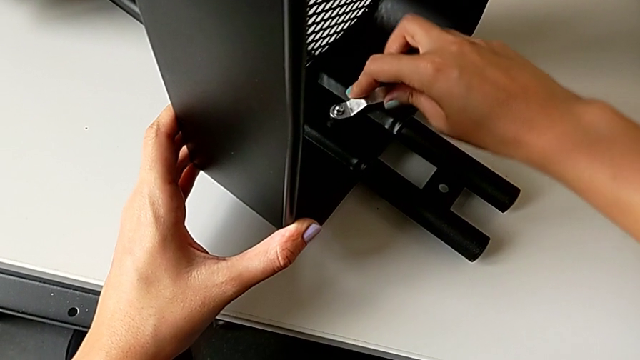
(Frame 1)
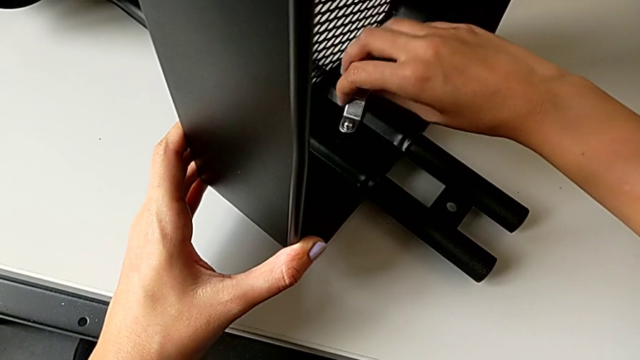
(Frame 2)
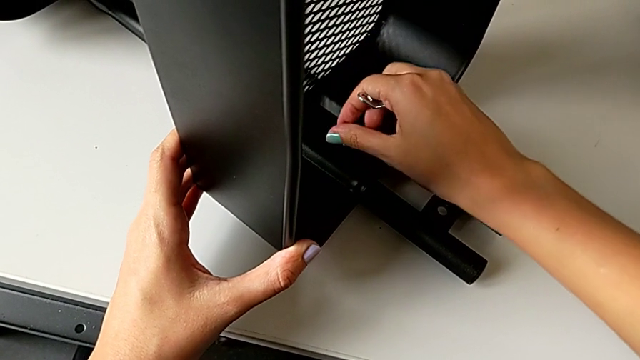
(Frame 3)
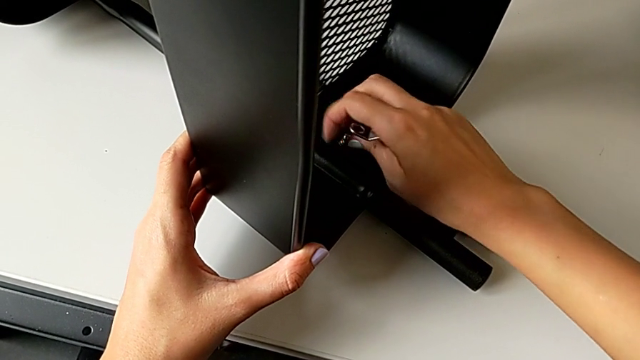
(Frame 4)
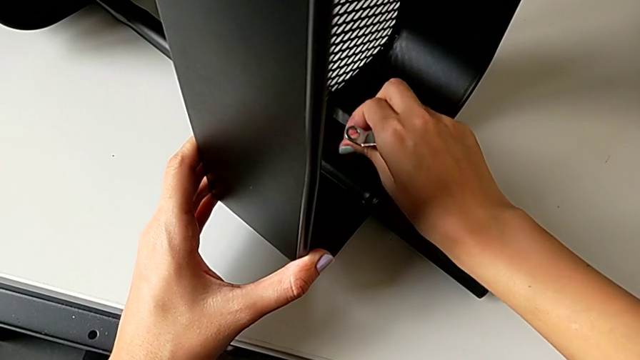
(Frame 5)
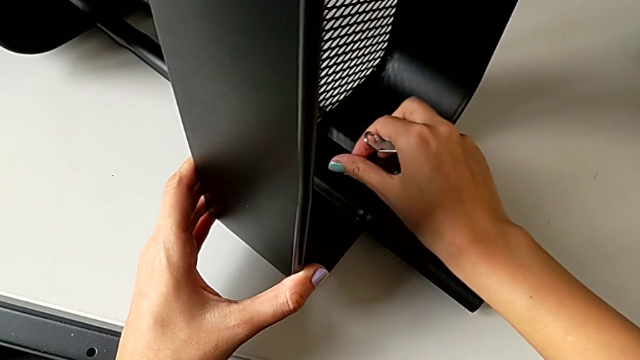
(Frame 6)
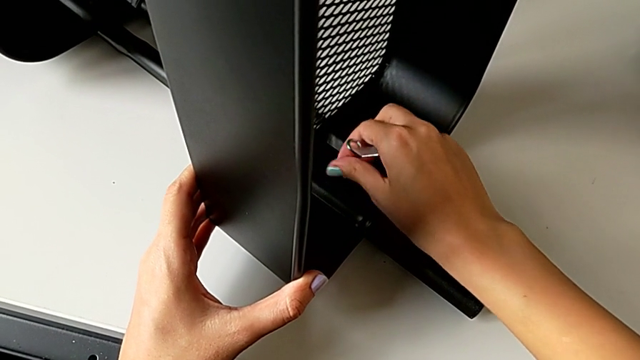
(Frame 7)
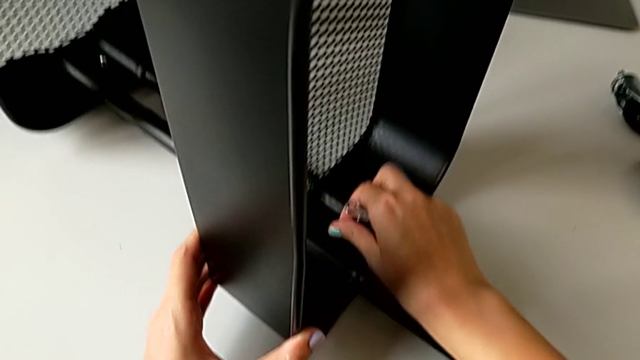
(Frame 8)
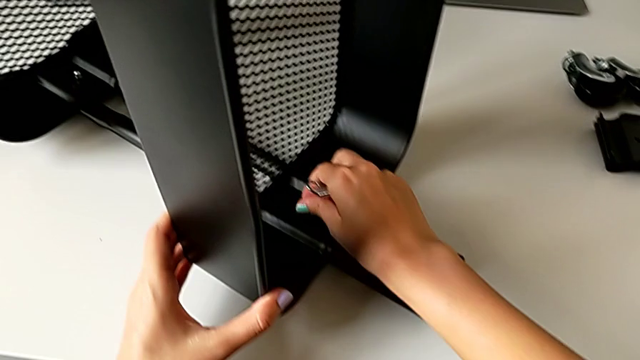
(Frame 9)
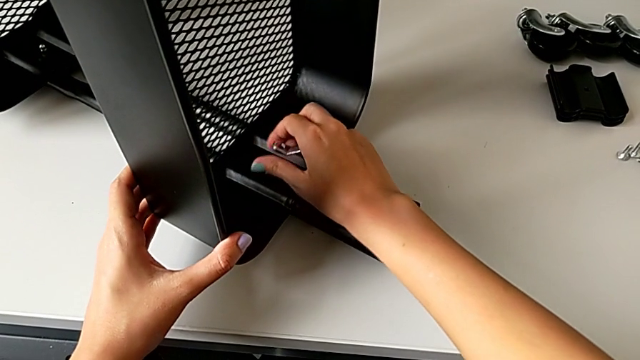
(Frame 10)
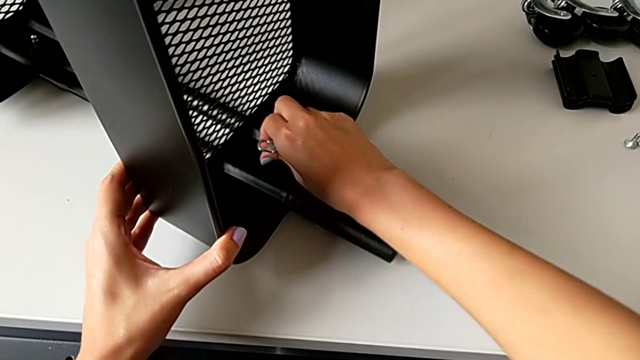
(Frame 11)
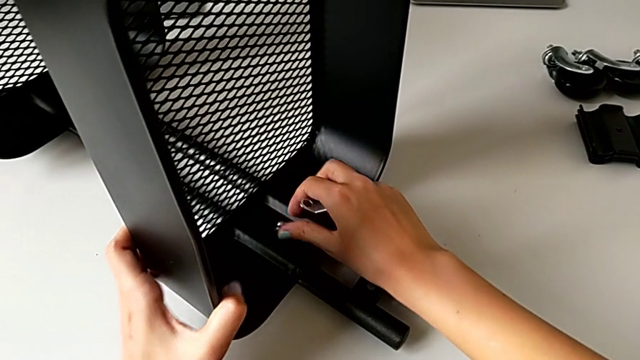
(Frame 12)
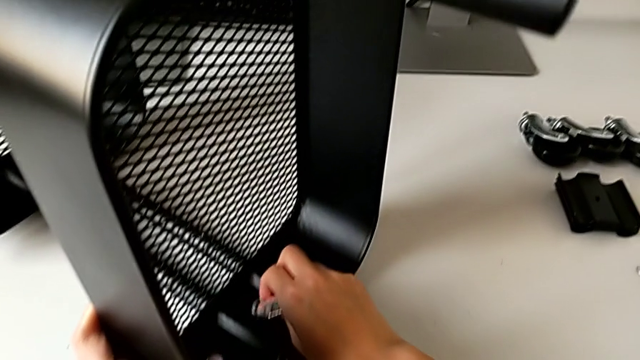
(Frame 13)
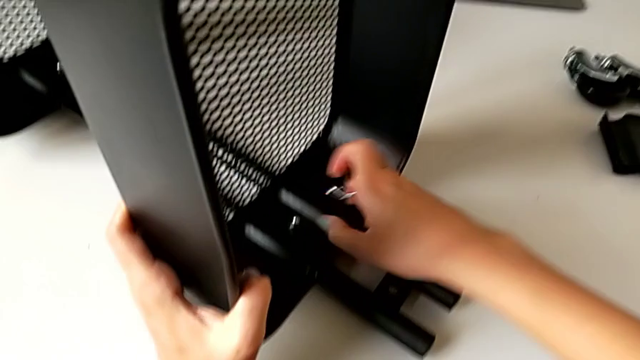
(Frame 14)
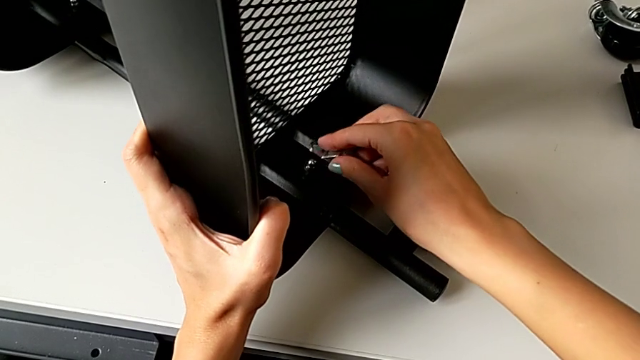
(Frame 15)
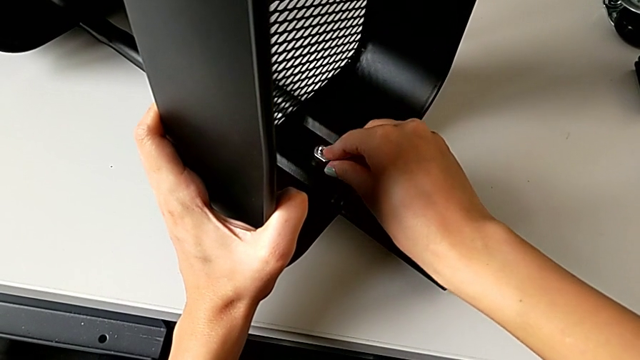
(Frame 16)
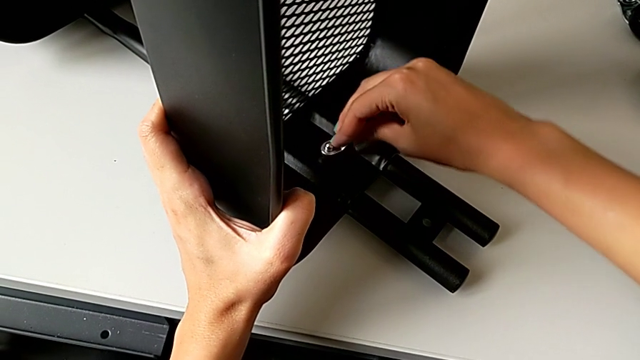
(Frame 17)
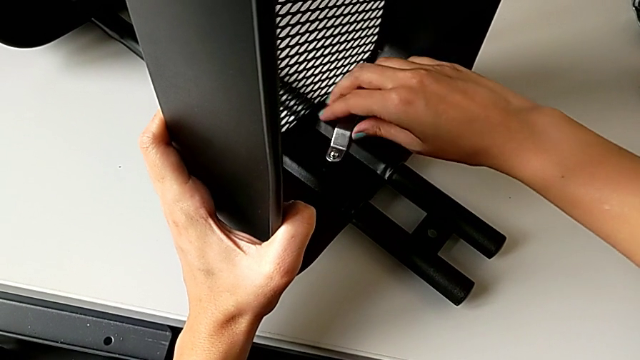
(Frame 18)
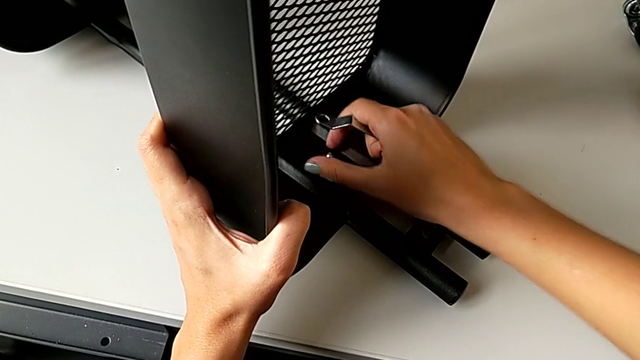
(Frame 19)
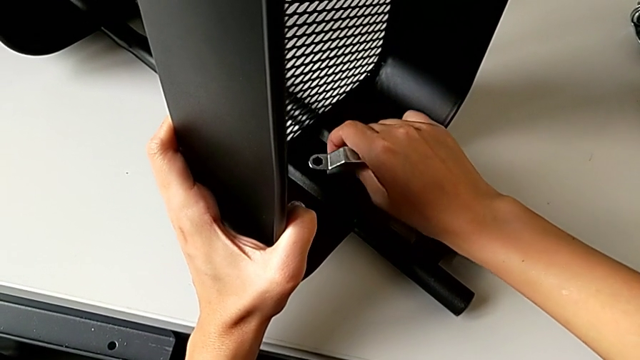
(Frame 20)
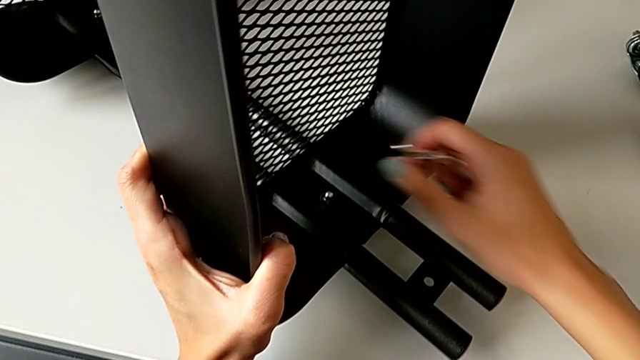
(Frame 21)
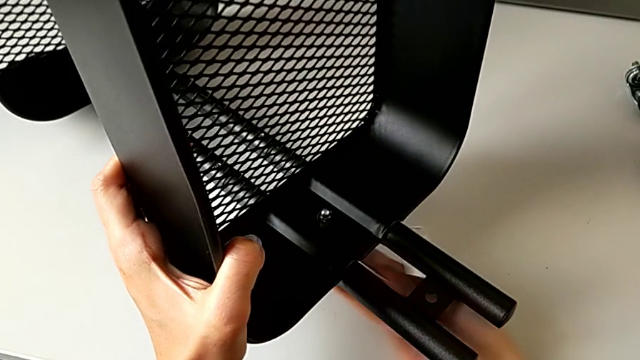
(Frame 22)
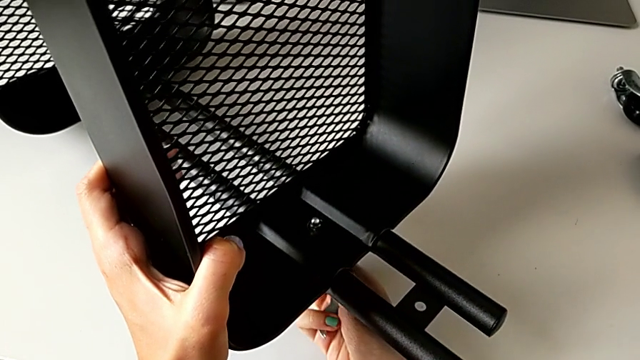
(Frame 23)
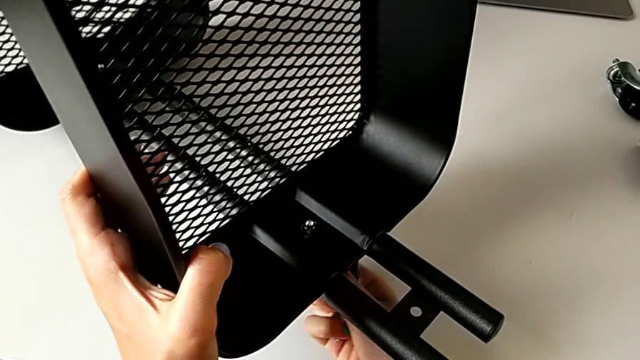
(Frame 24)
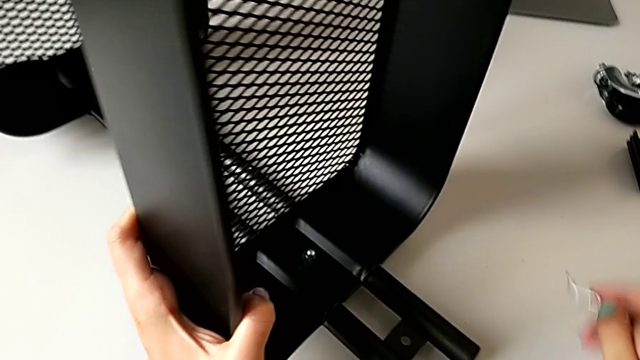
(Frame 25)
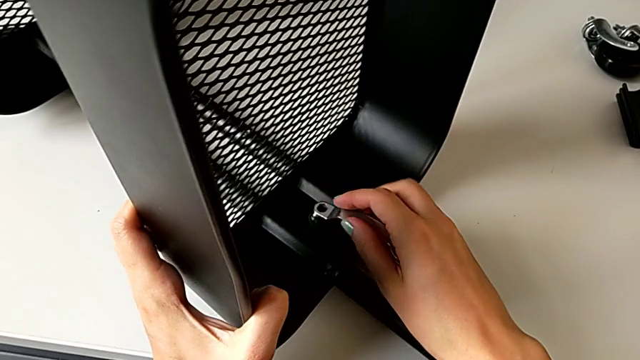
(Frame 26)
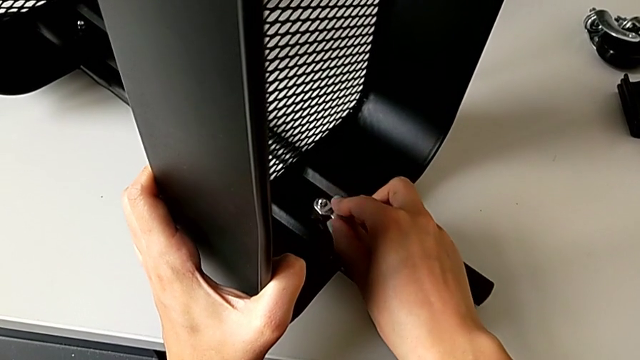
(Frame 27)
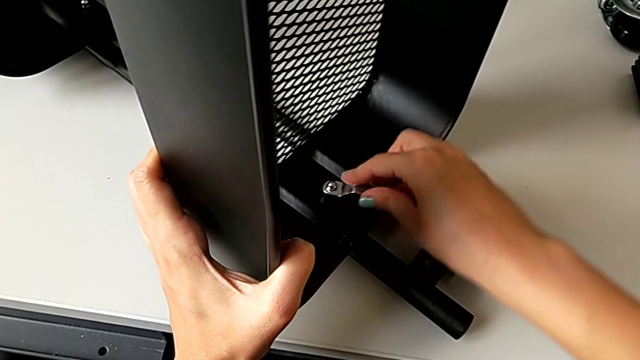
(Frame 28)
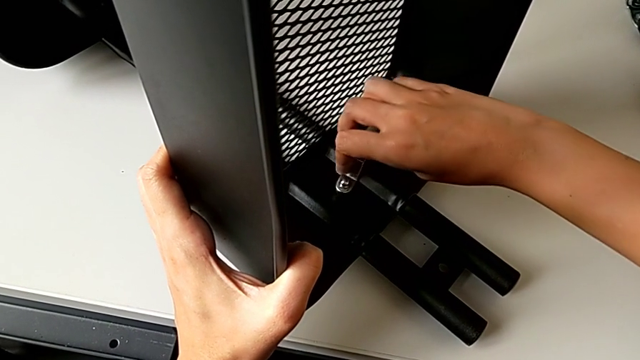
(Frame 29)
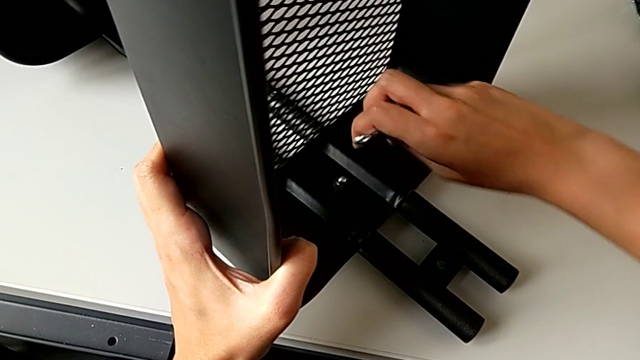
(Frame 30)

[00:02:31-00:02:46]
The camera wearer is disassembling the tray in the middle. They keep unscrewing the third hex nut.

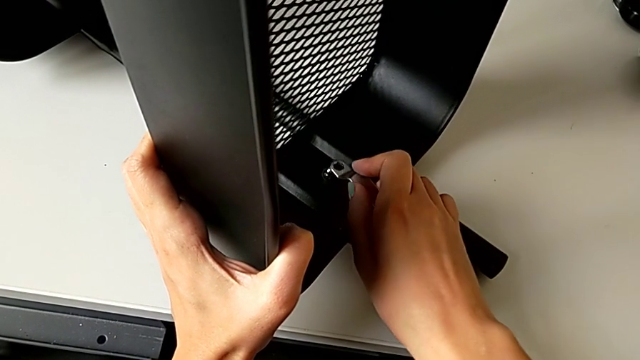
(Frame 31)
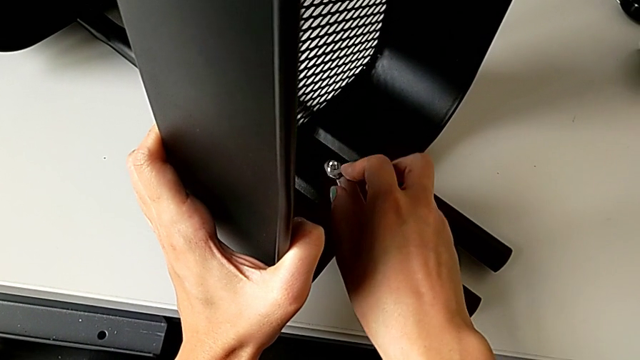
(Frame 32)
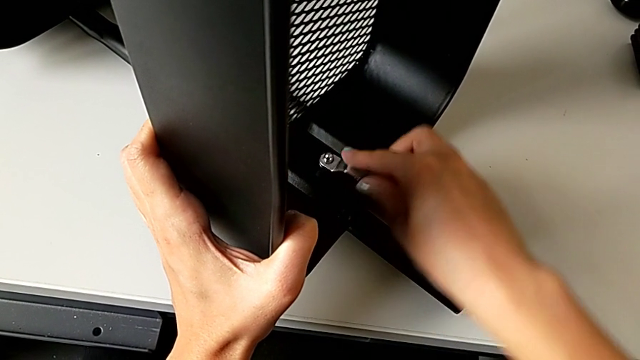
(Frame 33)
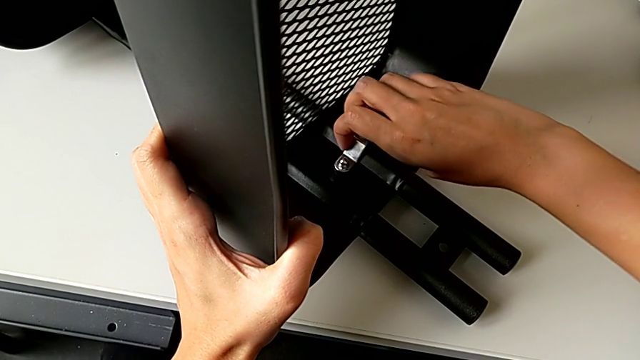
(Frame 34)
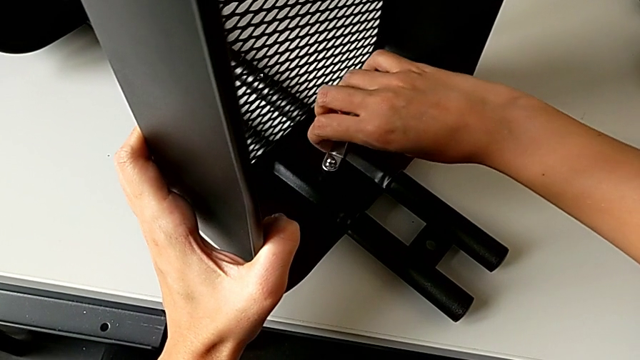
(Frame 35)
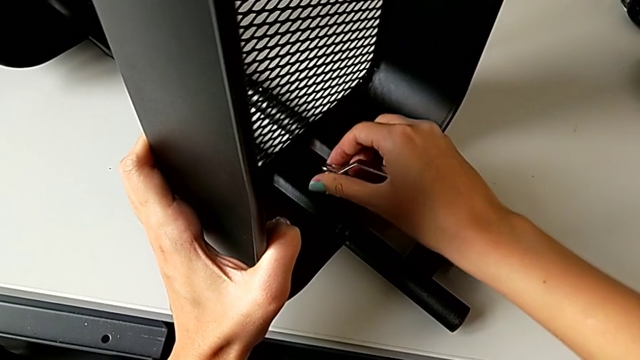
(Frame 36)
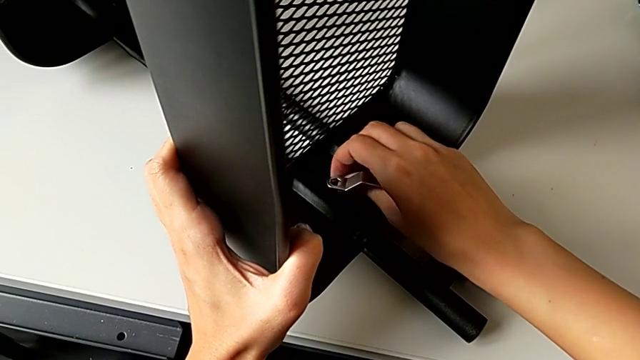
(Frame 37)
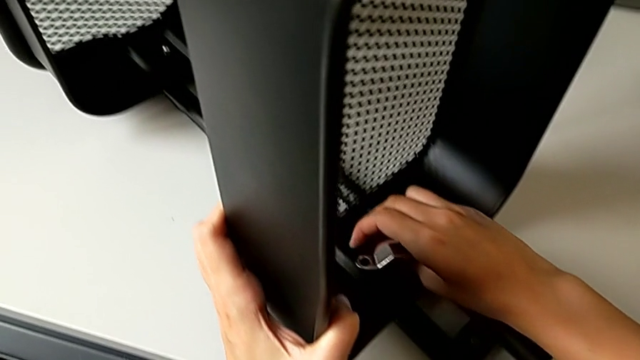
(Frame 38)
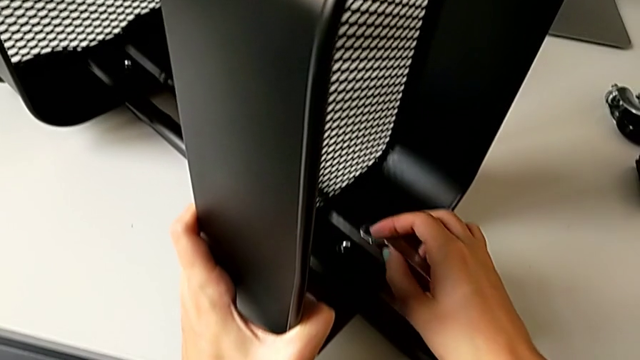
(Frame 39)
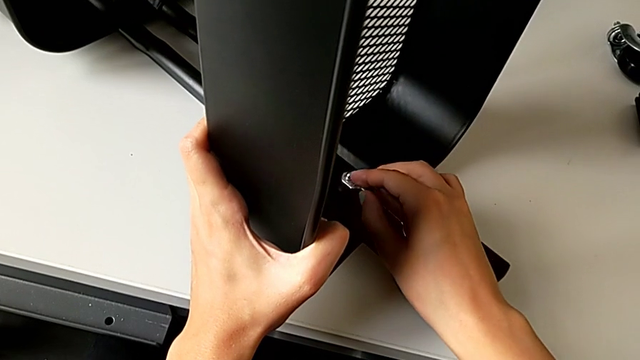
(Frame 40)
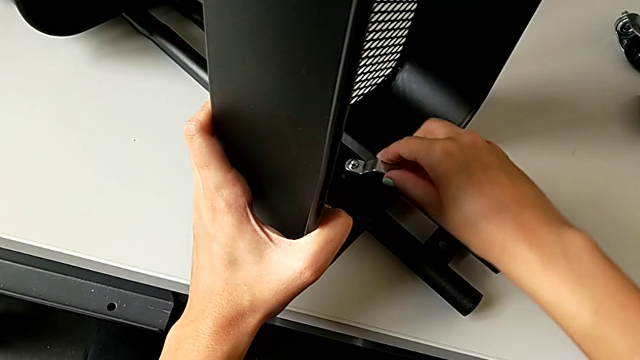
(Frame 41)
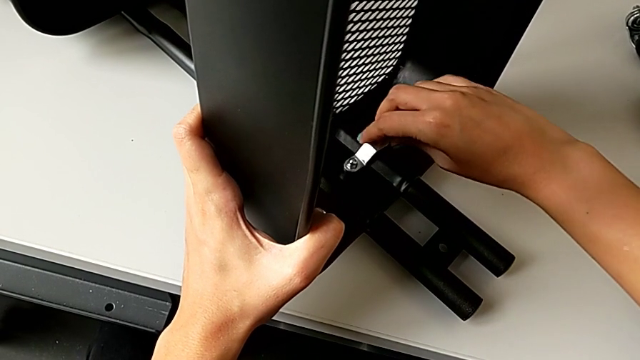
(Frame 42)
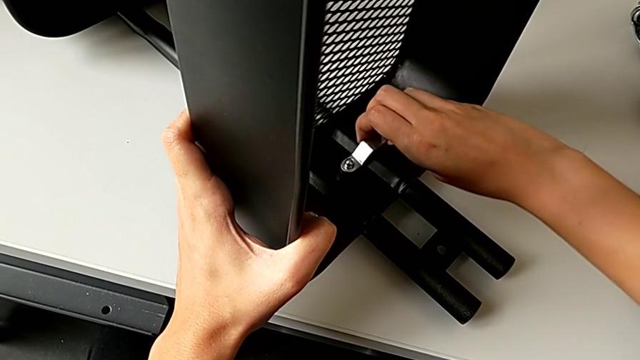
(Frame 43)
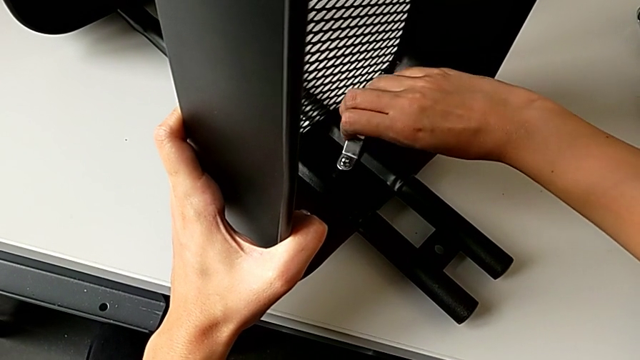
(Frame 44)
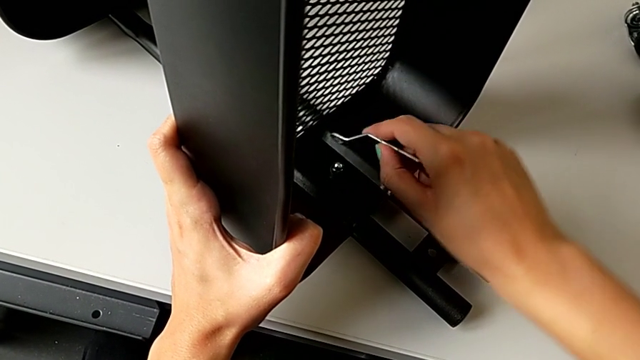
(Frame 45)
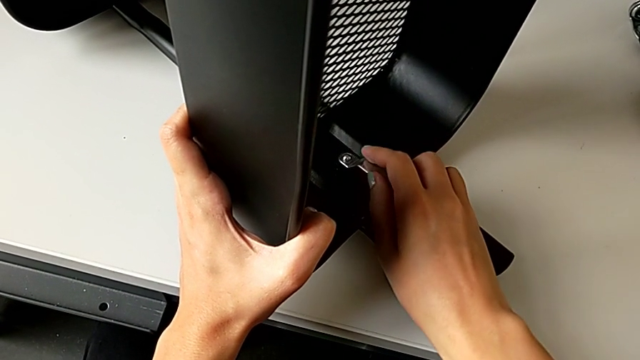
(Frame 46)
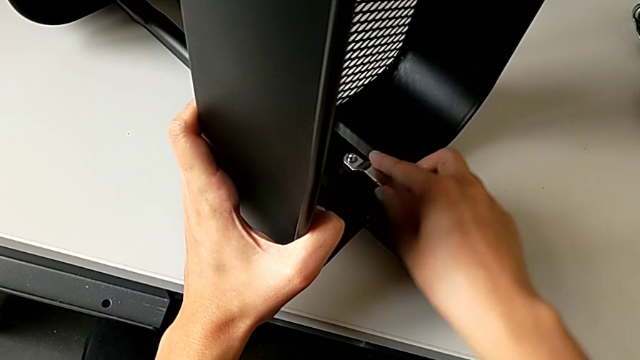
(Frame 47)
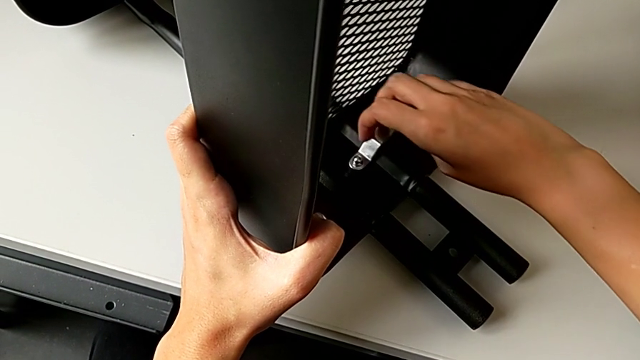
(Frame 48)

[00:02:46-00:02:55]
The camera wearer is disassembling the tray in the middle. They keep unscrewing the third hex nut.
